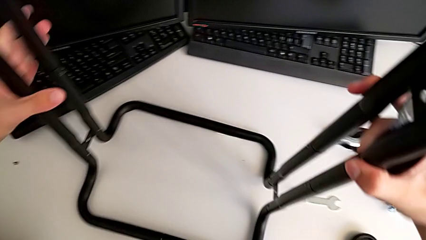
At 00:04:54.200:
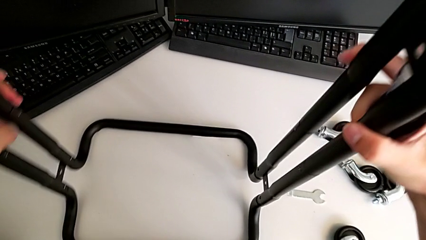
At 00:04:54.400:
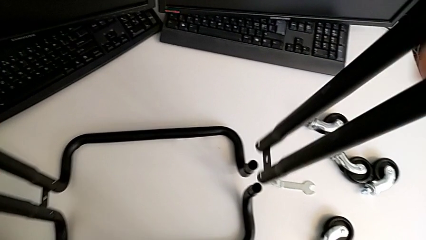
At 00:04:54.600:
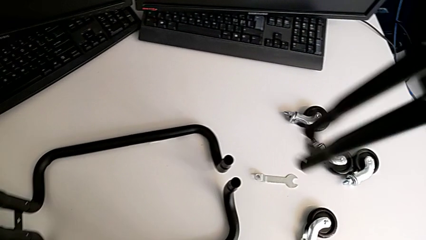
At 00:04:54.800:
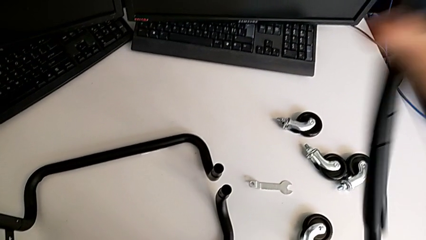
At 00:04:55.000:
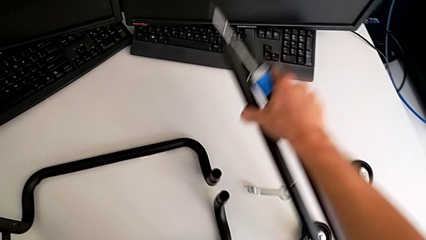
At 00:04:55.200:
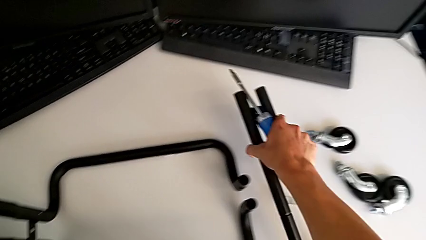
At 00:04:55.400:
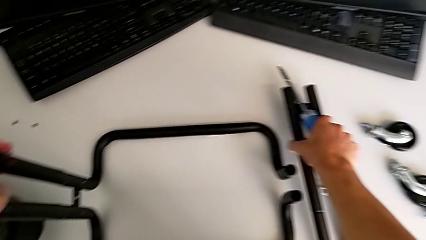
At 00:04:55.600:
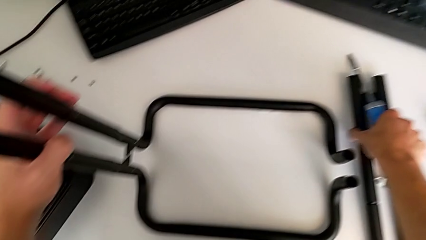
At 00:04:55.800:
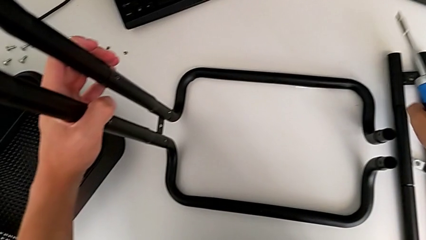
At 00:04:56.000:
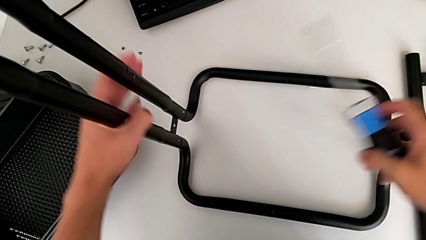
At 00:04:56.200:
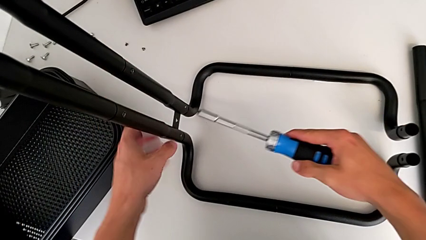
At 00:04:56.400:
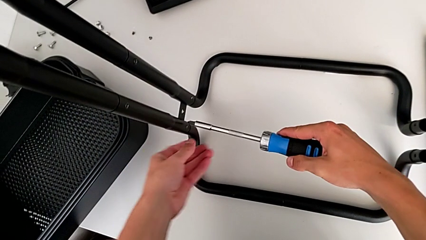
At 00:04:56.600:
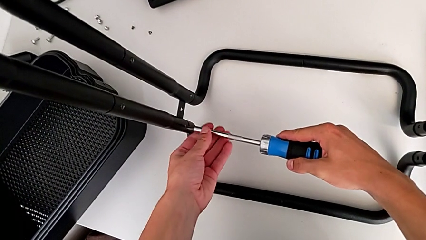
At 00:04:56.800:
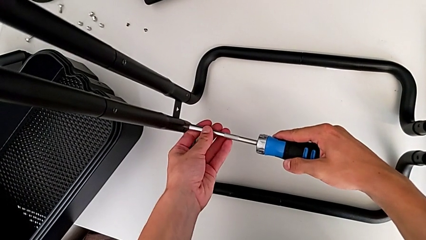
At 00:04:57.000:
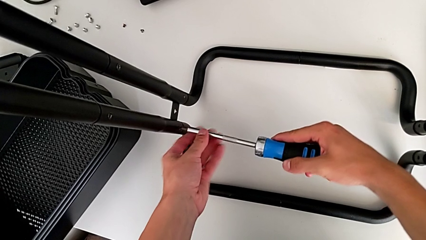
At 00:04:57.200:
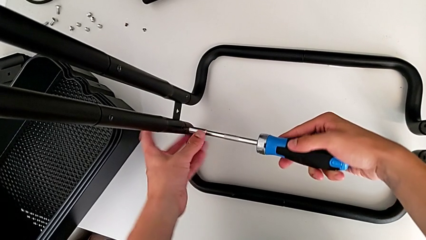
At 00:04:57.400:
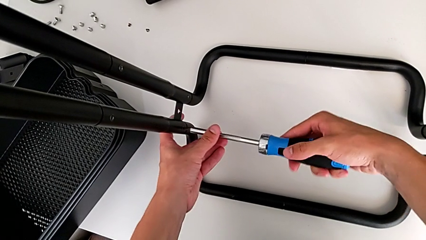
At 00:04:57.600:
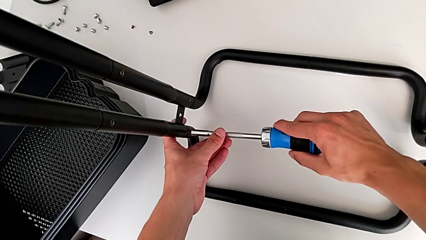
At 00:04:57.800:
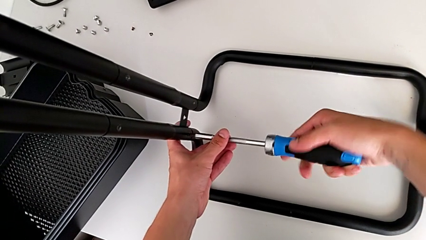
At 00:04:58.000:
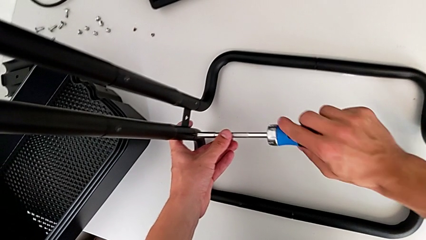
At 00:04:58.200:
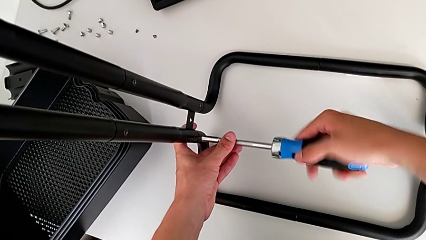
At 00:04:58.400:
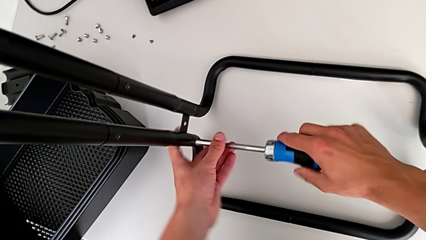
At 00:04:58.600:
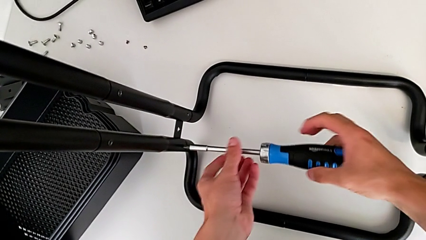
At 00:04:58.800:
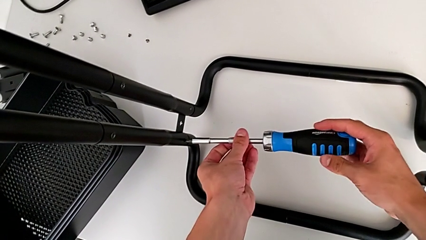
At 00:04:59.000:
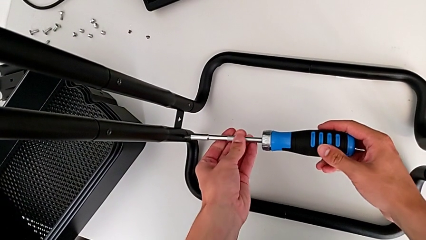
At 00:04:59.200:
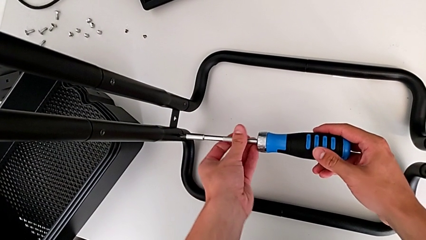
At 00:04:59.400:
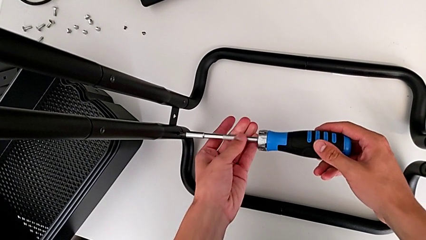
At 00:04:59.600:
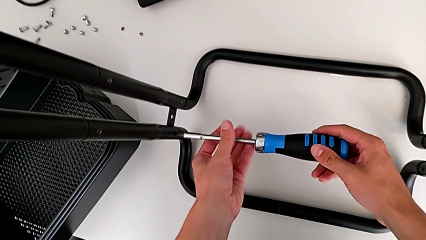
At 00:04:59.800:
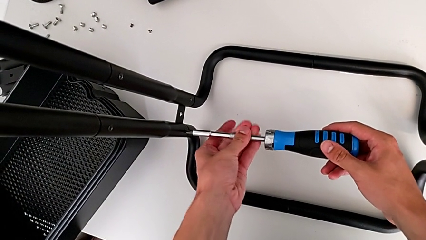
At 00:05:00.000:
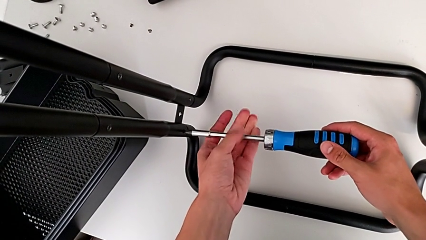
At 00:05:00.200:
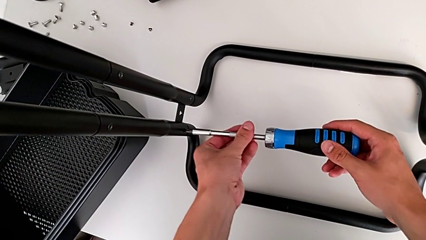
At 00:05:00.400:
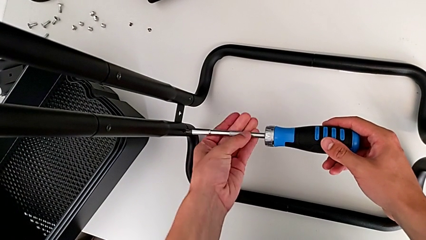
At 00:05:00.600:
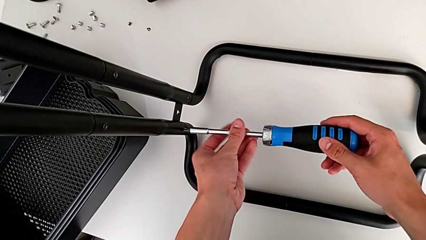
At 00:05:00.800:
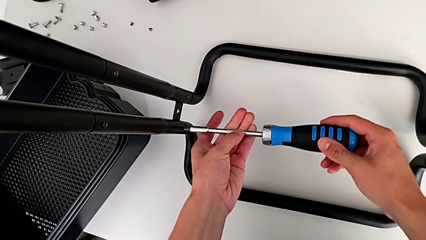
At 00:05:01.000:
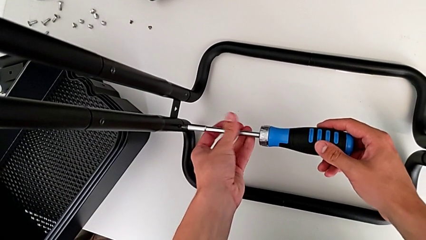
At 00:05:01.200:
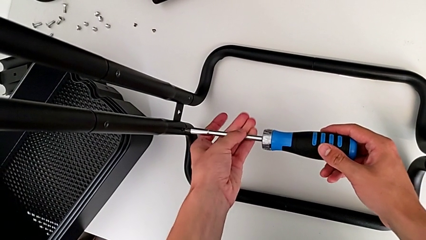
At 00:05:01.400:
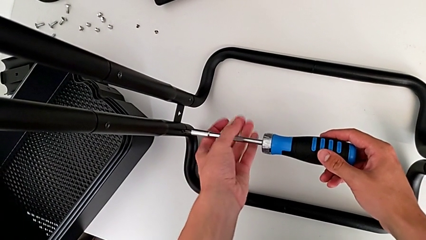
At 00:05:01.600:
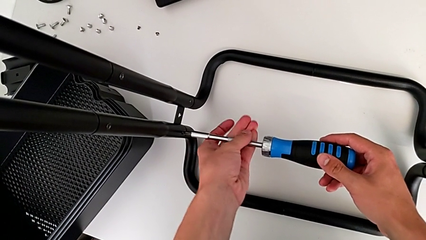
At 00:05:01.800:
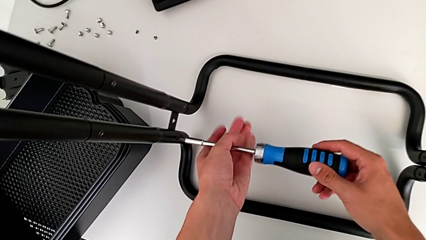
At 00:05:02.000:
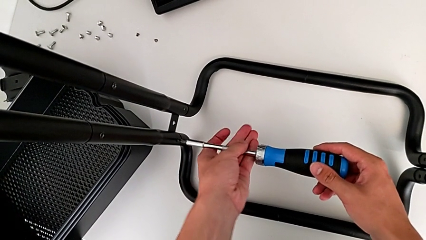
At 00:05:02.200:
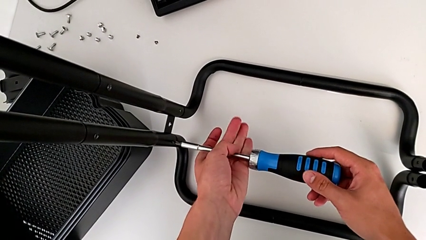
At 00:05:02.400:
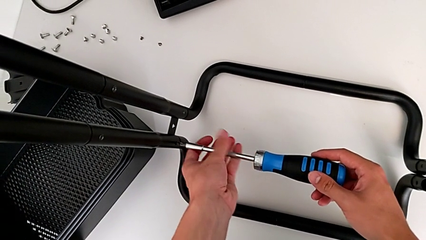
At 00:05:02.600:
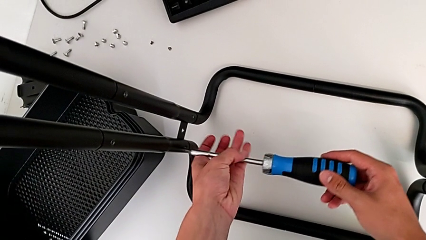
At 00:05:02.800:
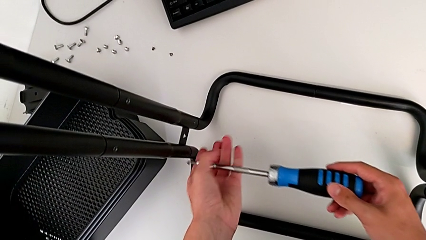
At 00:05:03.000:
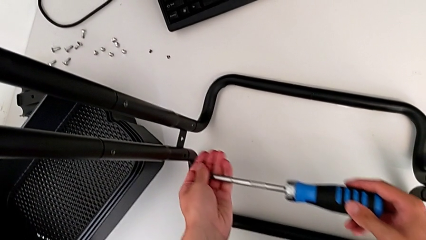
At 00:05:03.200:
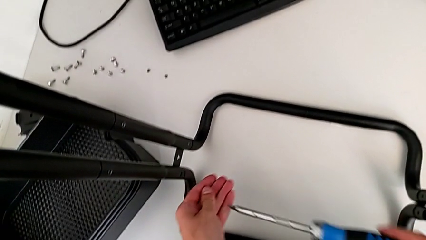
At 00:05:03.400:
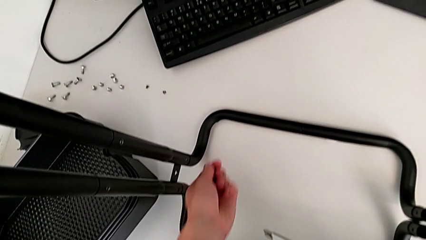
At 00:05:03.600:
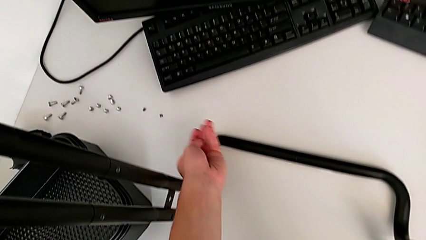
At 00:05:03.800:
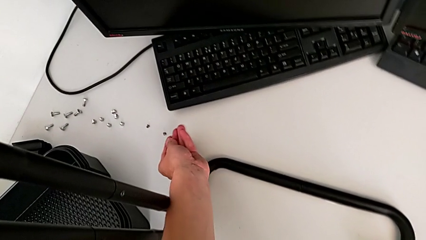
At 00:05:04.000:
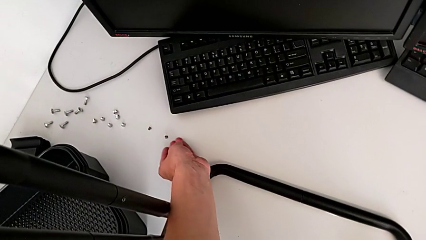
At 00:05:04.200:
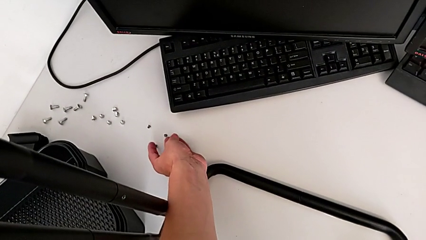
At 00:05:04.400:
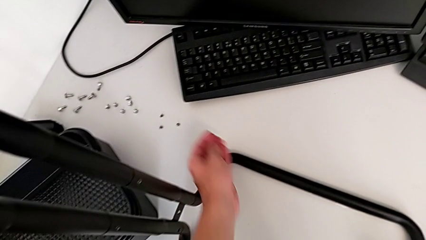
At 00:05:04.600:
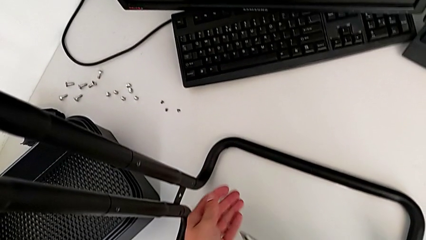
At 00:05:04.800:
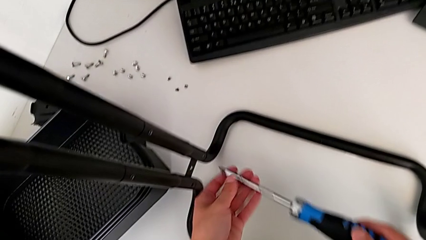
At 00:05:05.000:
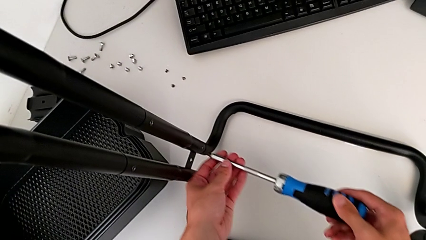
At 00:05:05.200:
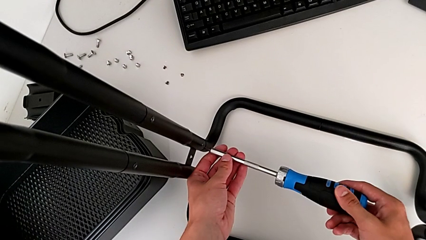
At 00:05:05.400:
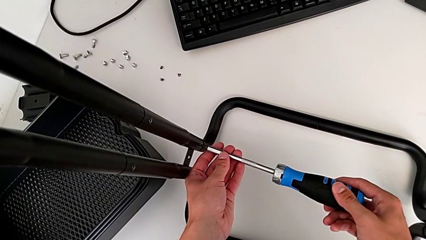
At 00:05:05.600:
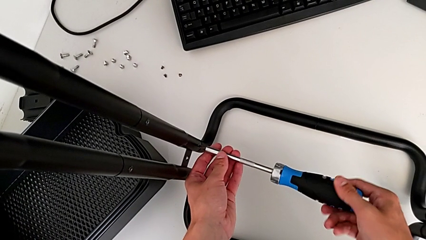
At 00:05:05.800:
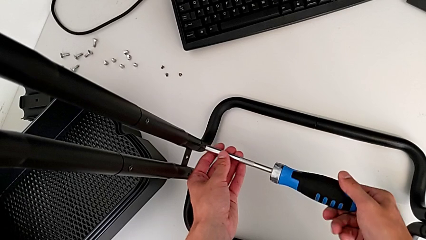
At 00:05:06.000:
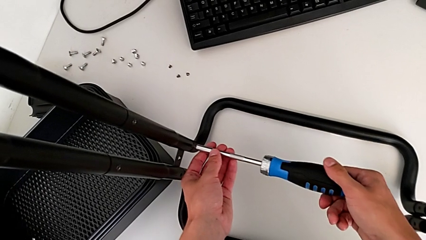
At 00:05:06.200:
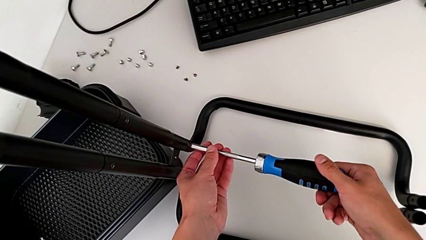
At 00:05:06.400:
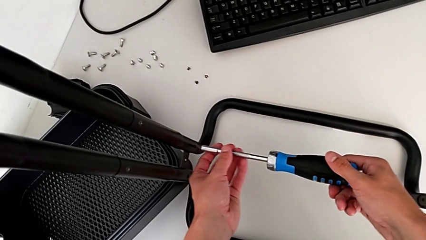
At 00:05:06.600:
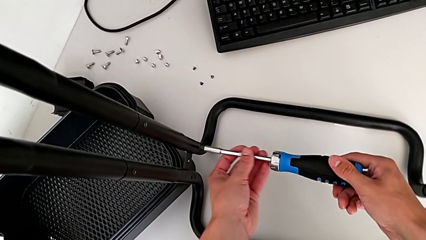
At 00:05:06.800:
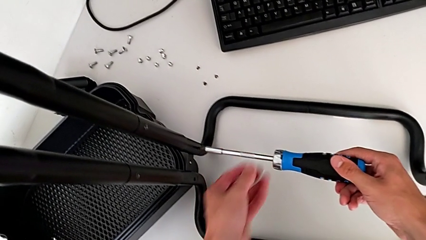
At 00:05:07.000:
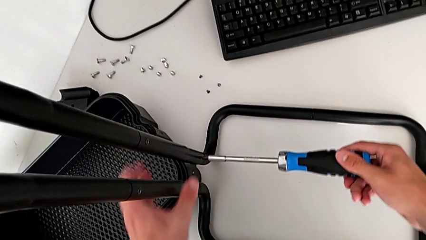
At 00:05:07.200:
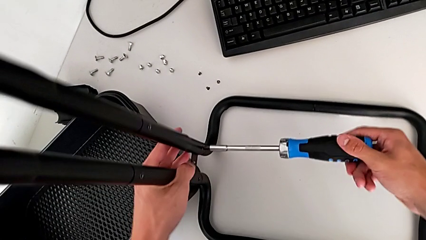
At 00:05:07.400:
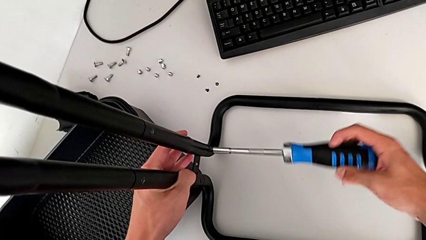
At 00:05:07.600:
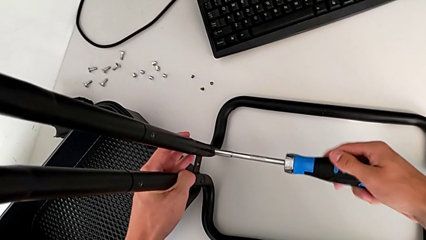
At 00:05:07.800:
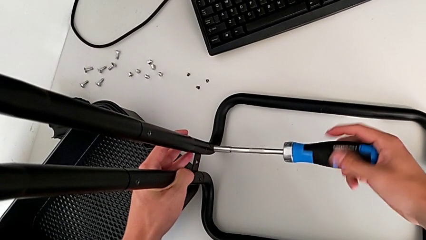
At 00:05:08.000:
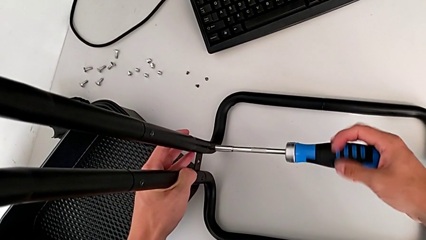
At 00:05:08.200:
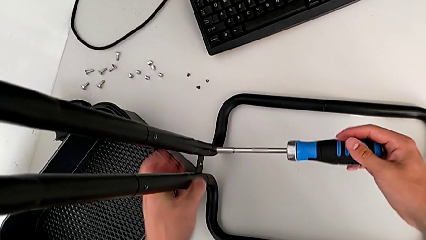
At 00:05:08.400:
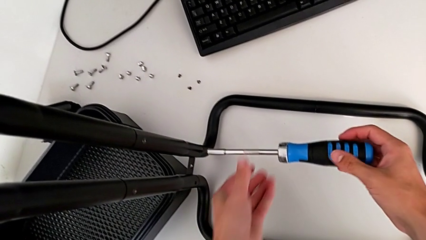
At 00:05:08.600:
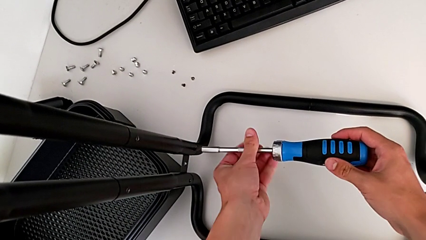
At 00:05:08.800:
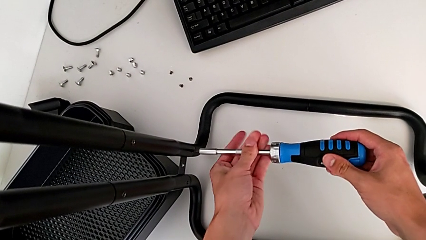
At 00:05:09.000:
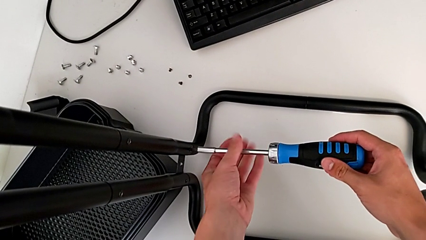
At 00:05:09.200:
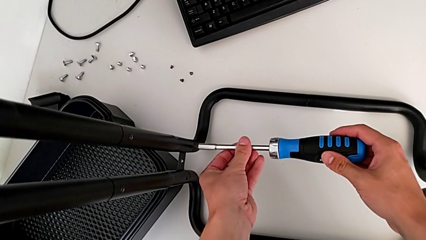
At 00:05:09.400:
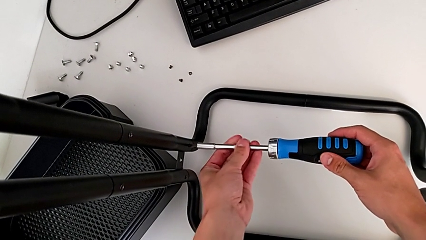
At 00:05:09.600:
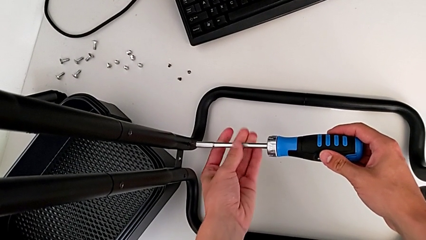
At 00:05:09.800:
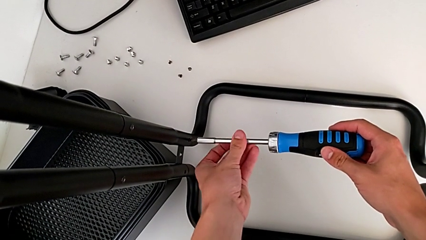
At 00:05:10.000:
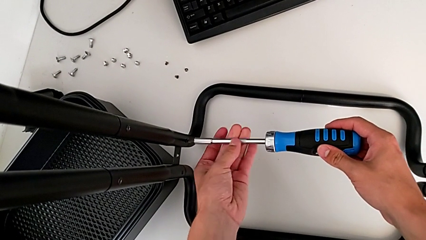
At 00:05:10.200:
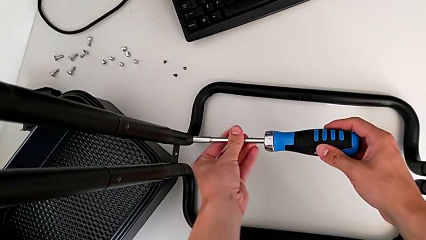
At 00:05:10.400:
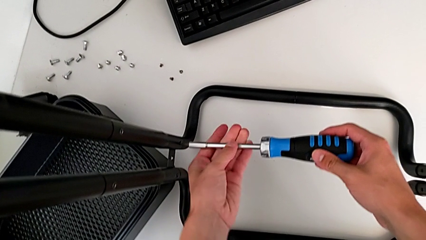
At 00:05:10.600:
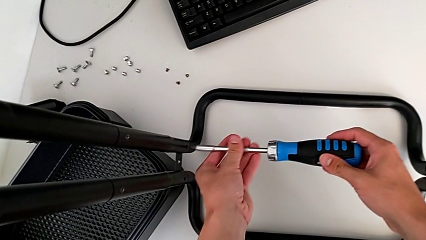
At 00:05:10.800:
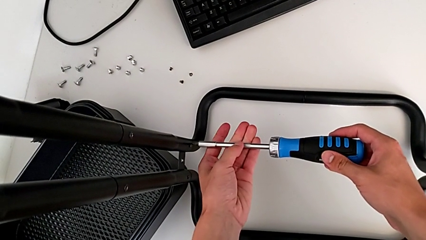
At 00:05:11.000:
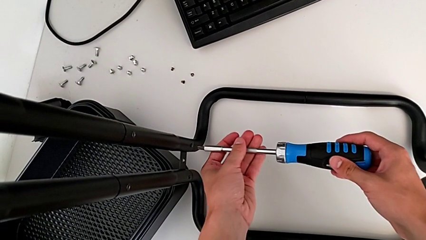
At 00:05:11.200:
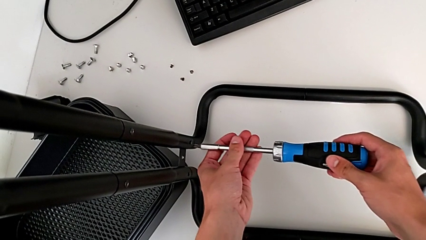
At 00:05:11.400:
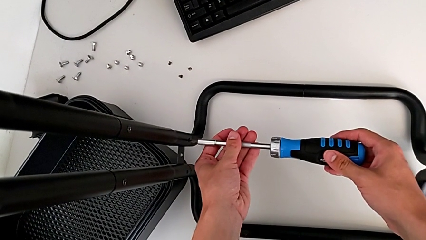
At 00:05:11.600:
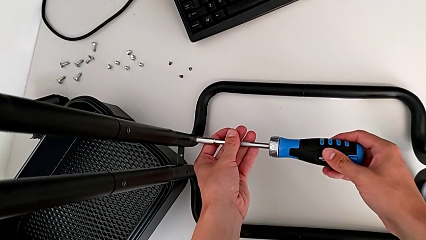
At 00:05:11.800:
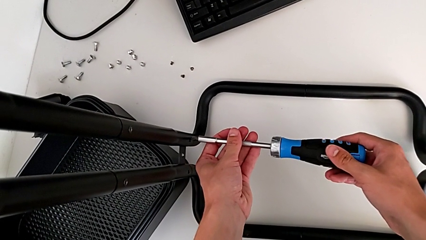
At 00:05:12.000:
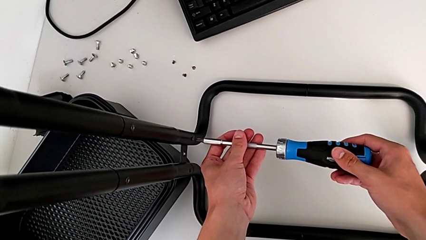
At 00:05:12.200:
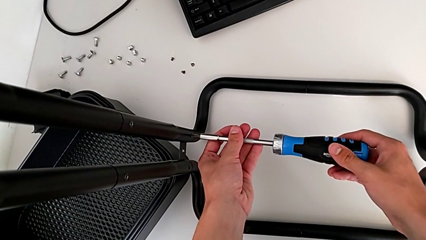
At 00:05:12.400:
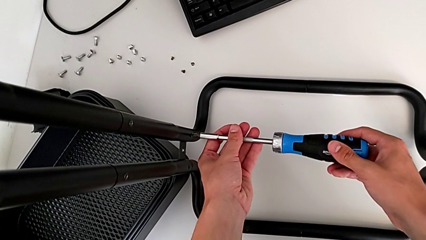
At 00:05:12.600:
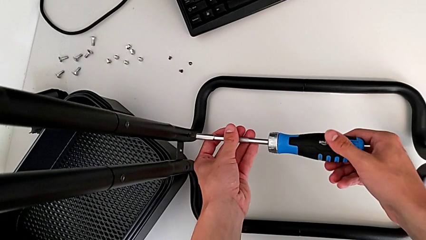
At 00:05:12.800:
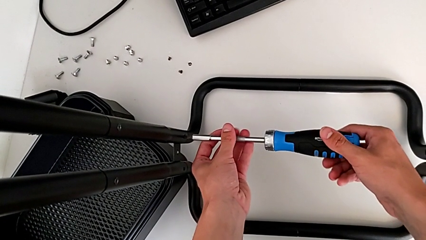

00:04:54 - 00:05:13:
The camera wearer is disassembling the side bars of the rolling cart. They disassemble the left leg, place the leg, insert the screwdriver, unscrew the first screw, place the screw, insert the screwdriver and begin to unscrew the screw.
